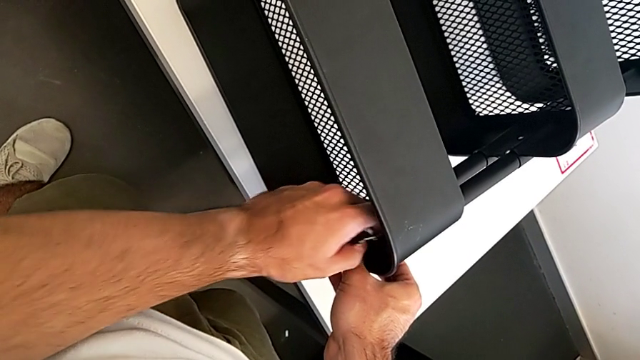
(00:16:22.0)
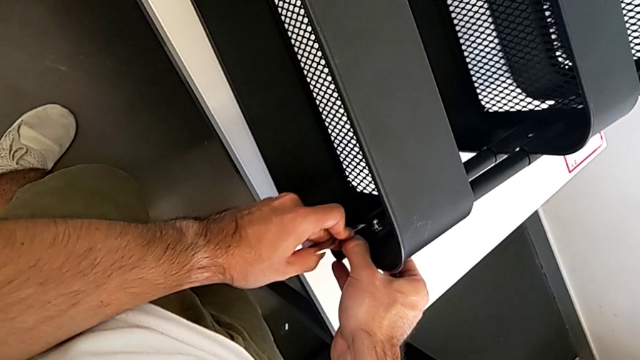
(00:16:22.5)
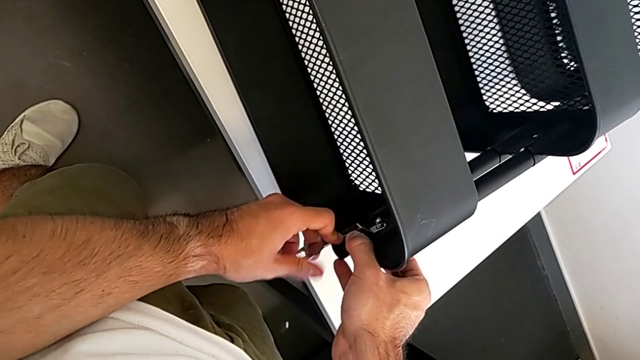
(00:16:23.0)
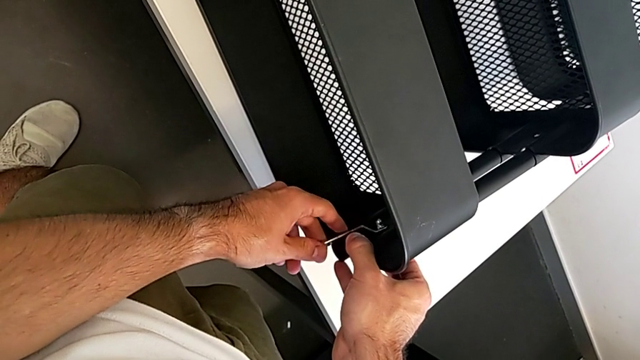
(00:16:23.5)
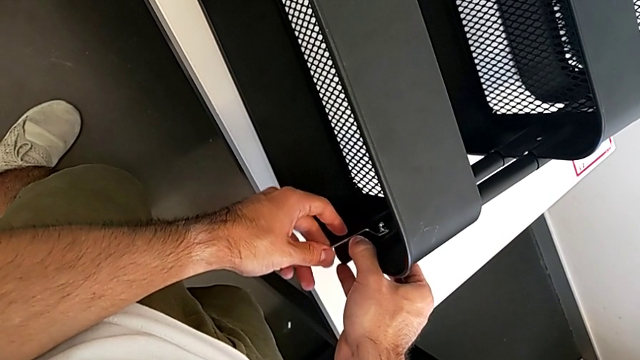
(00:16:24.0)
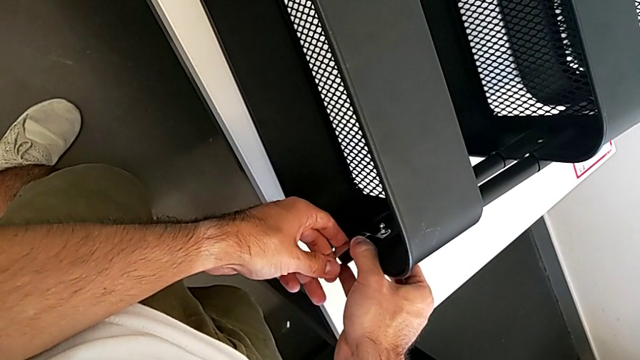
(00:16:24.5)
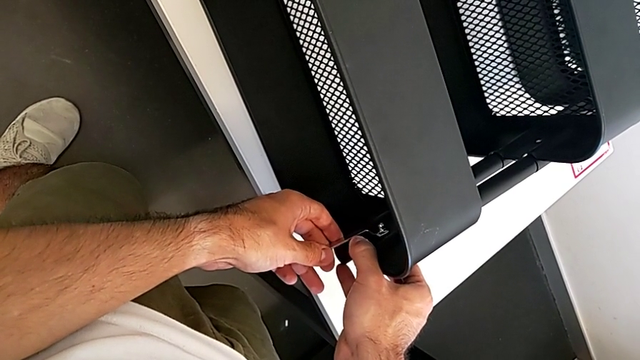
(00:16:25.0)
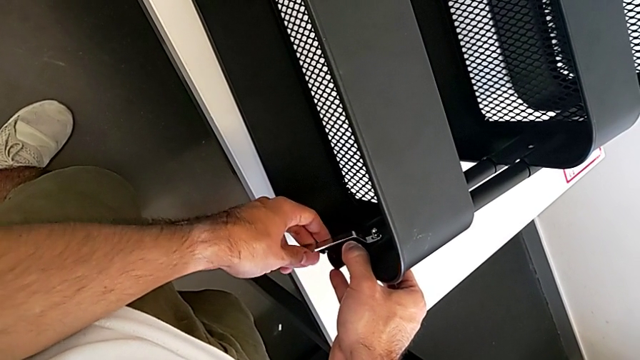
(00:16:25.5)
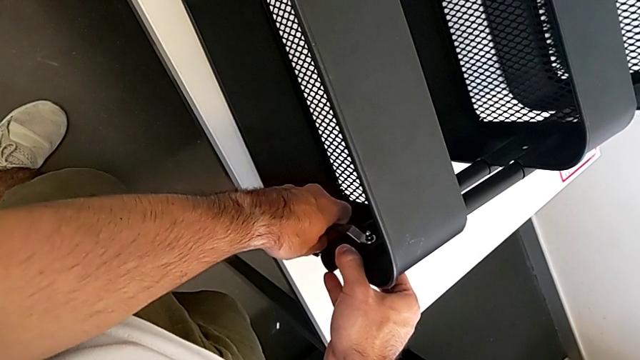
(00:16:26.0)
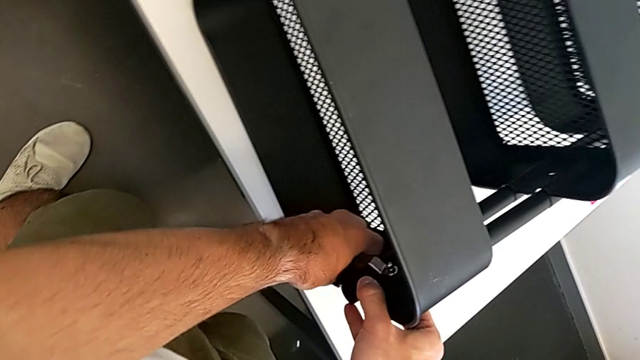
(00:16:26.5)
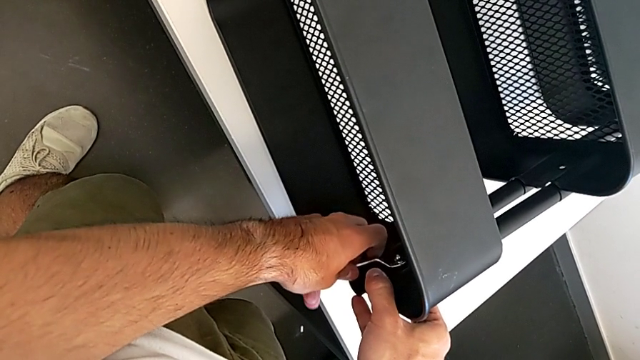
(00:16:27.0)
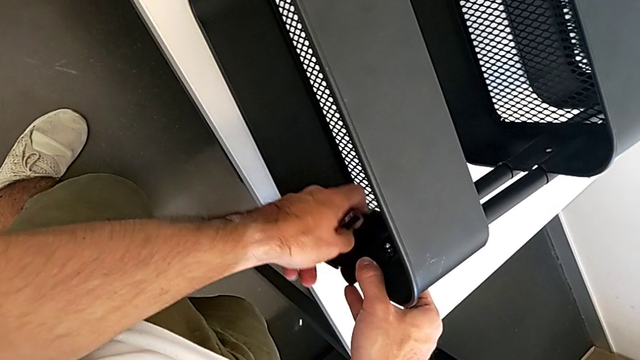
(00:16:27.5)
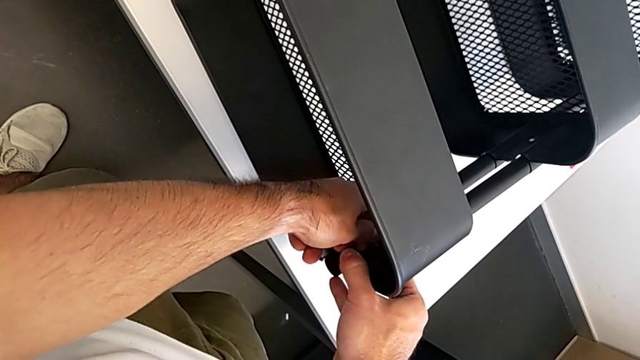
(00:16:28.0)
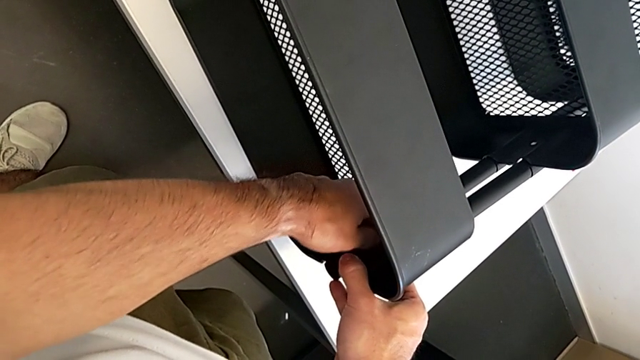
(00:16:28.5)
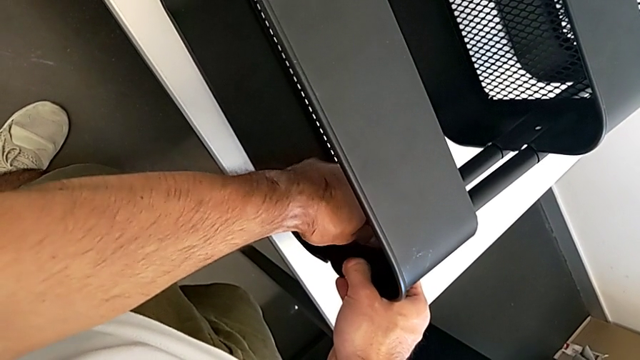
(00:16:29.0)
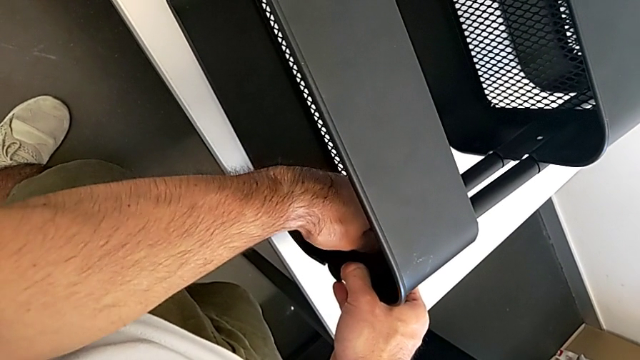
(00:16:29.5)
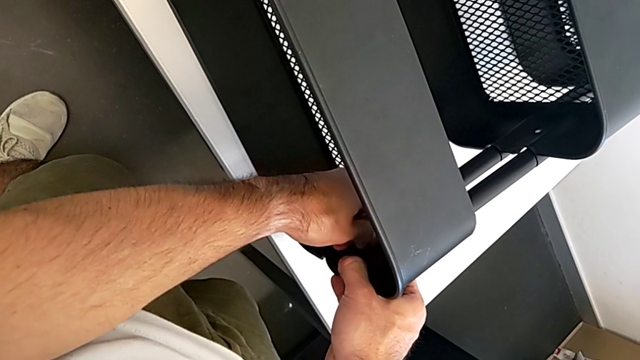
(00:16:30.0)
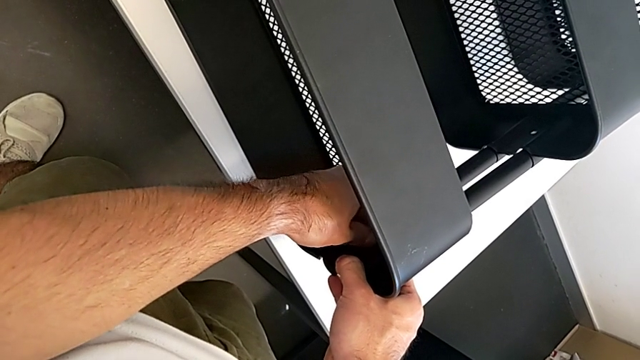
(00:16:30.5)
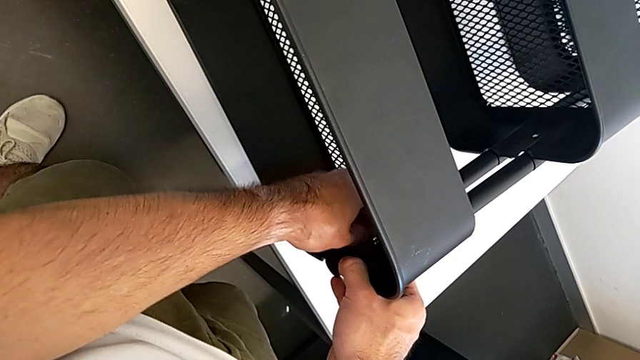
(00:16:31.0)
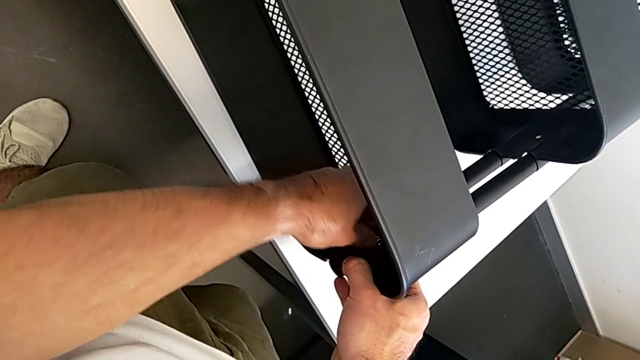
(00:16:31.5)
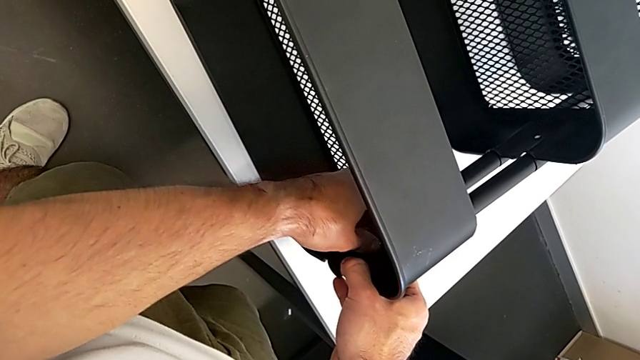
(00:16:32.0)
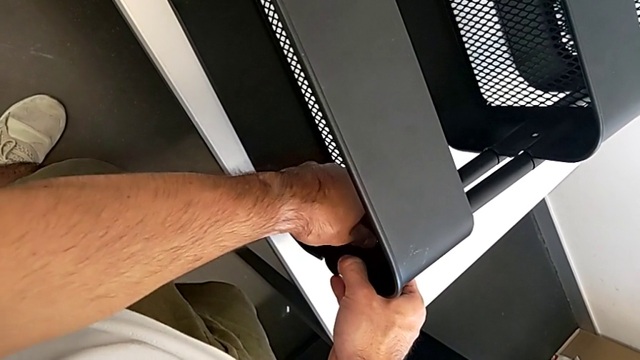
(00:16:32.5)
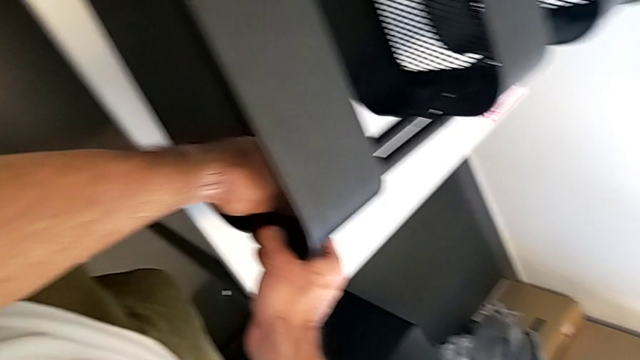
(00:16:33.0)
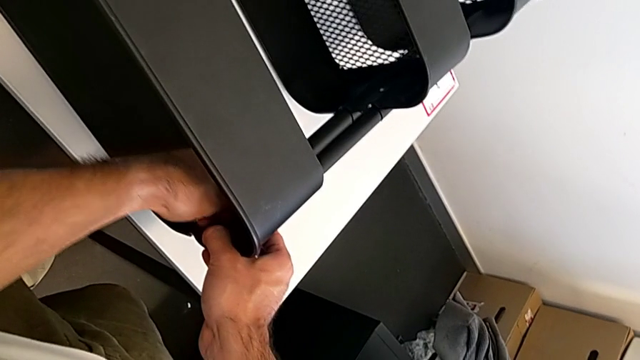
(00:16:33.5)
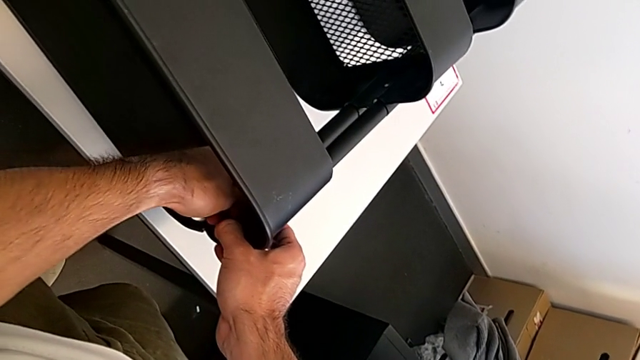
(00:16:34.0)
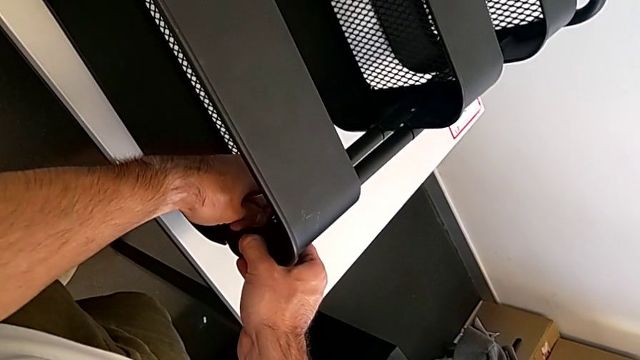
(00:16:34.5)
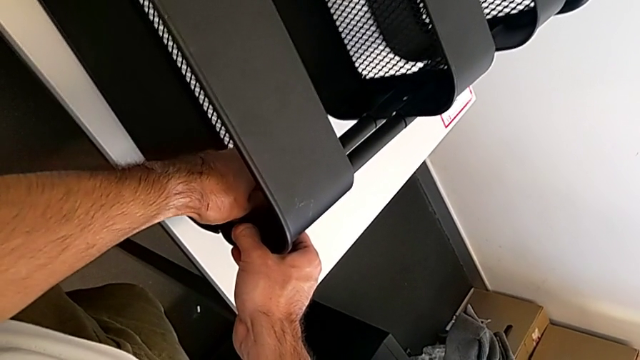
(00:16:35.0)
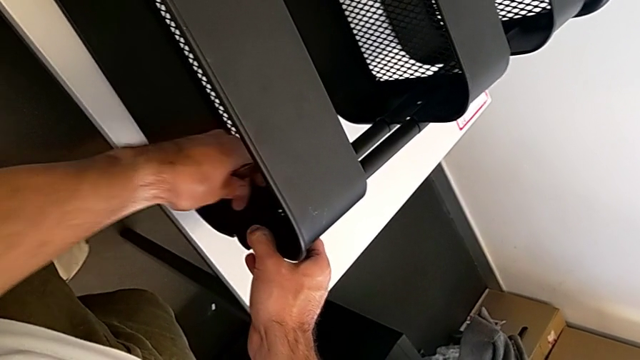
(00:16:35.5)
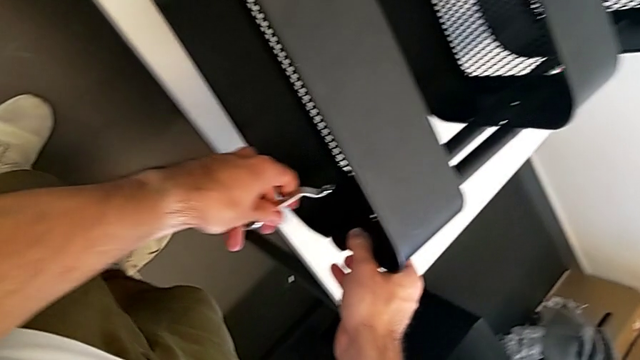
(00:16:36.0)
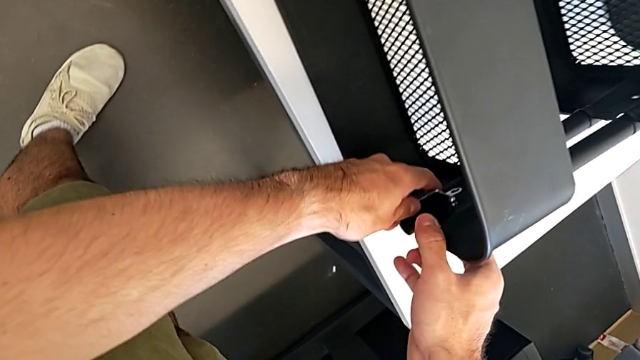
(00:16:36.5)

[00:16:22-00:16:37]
The camera wearer is screwing the top grid tray. They keep screwing the right hexagon cap nut.

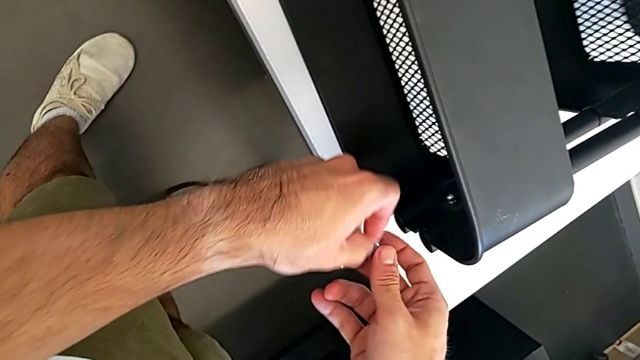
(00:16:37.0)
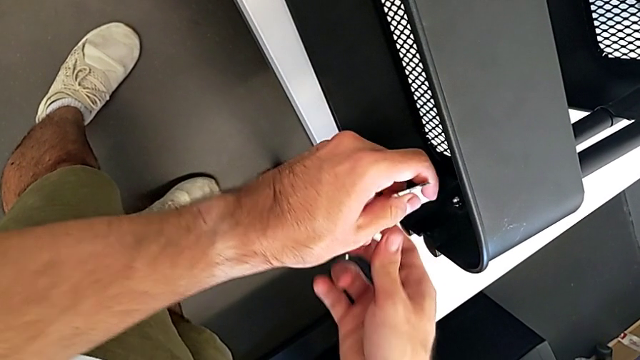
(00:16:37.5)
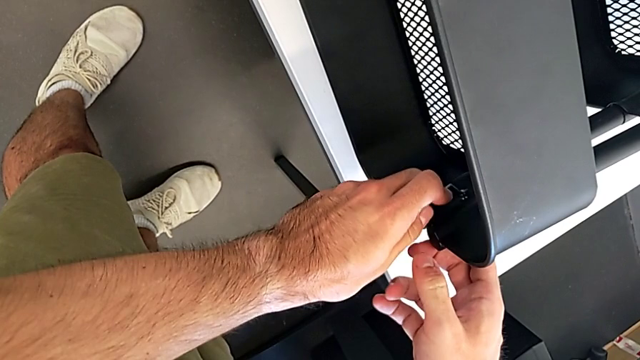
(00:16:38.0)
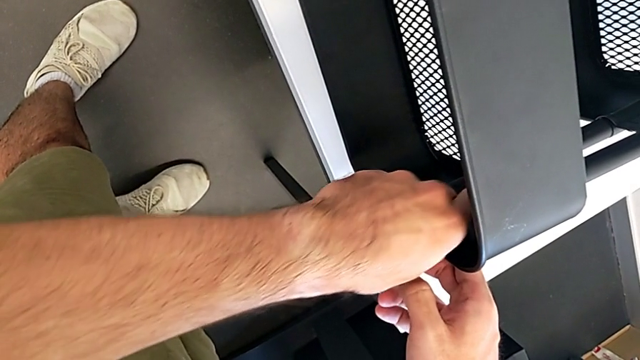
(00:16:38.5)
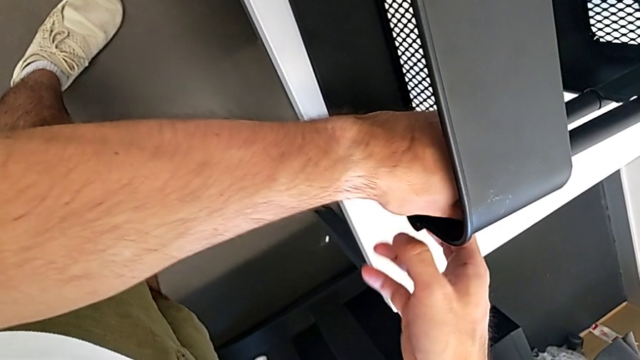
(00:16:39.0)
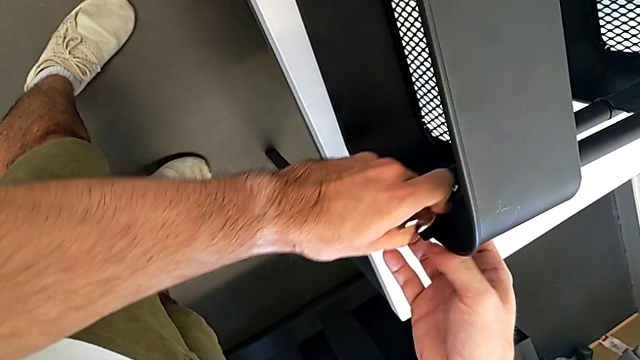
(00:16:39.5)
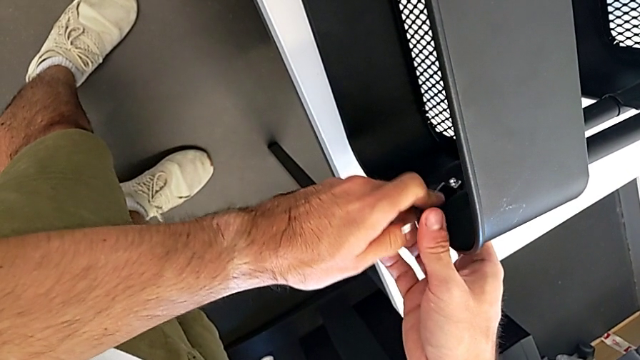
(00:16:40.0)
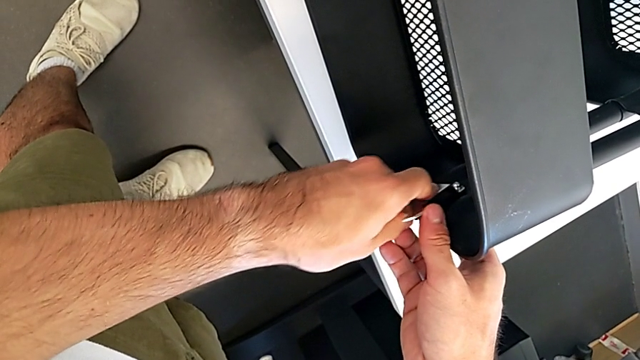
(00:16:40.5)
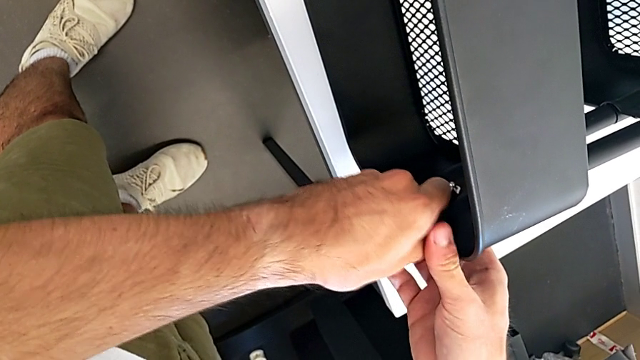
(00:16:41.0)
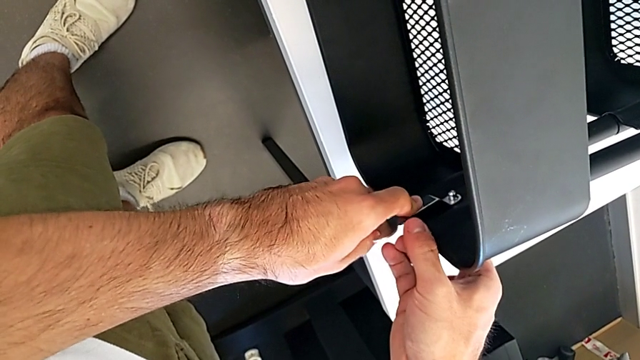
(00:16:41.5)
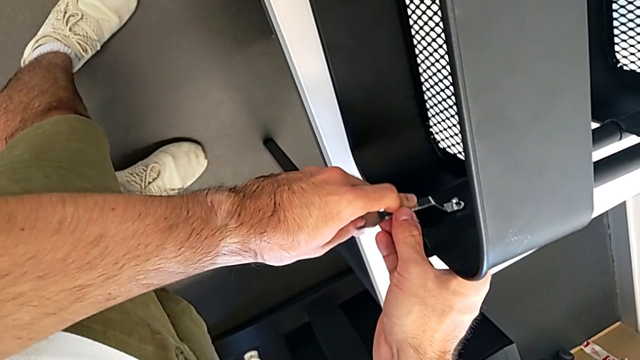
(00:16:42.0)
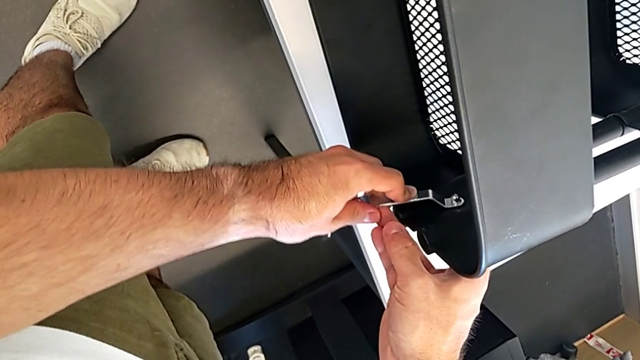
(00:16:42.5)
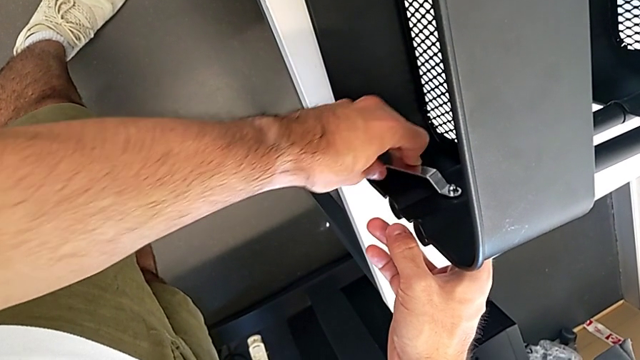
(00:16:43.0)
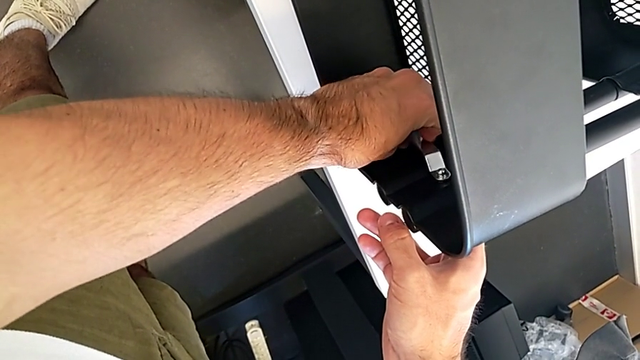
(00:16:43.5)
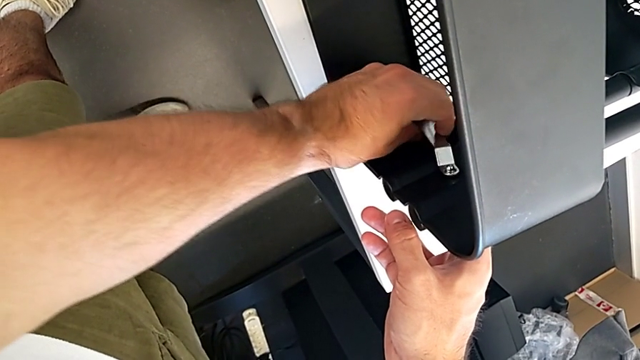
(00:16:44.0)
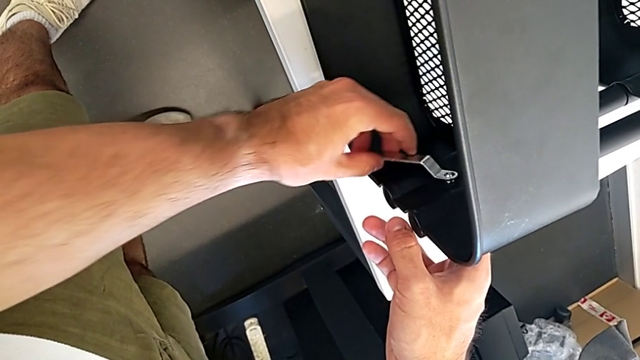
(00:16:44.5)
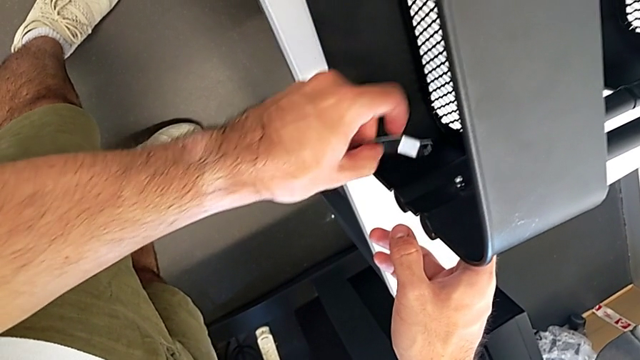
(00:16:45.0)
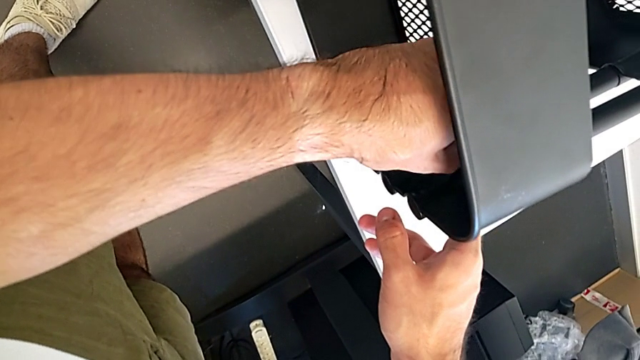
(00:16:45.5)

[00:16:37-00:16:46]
The camera wearer is screwing the top grid tray. They keep screwing the right hexagon cap nut.
